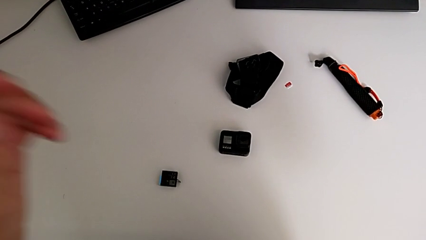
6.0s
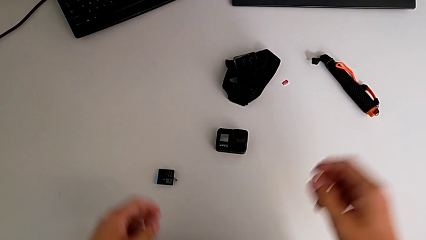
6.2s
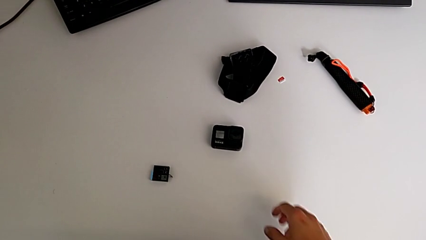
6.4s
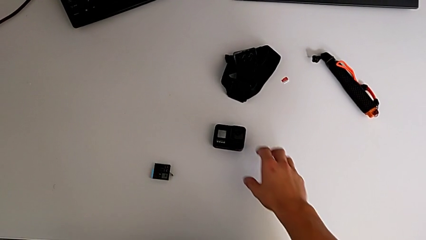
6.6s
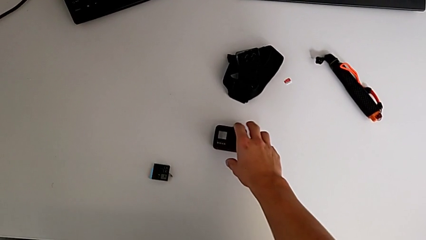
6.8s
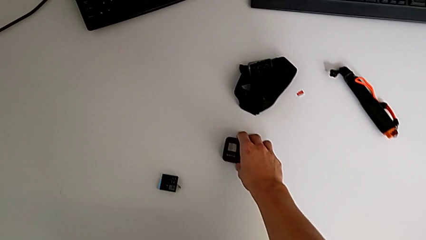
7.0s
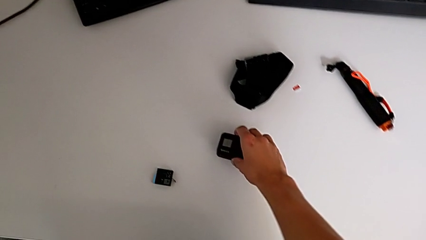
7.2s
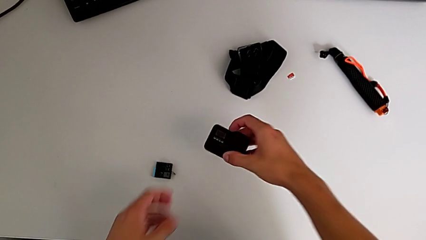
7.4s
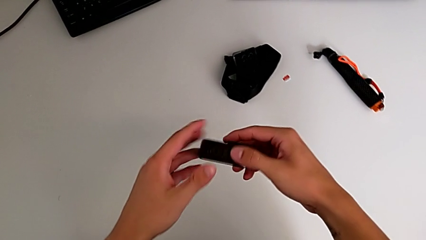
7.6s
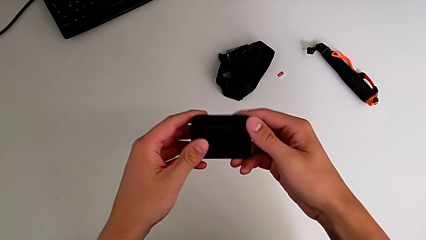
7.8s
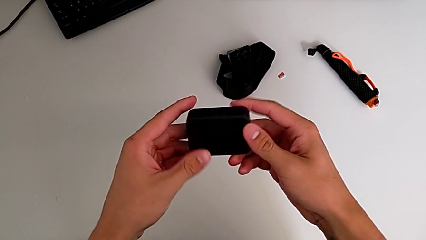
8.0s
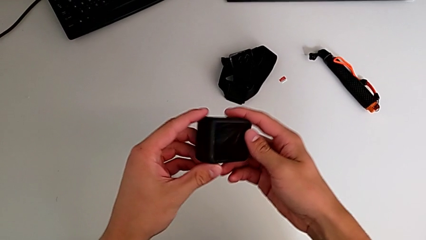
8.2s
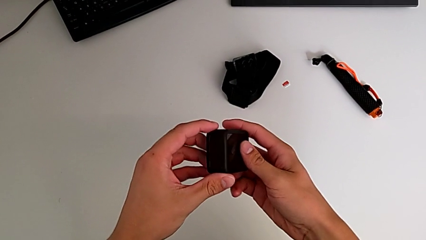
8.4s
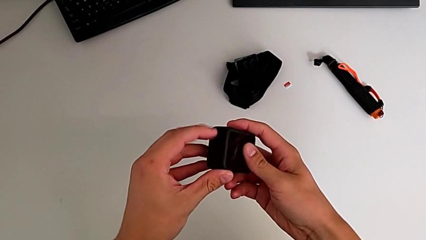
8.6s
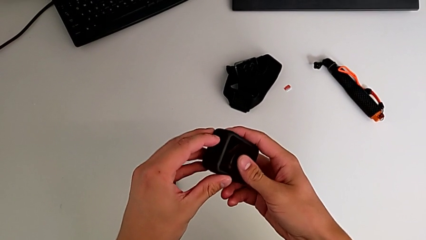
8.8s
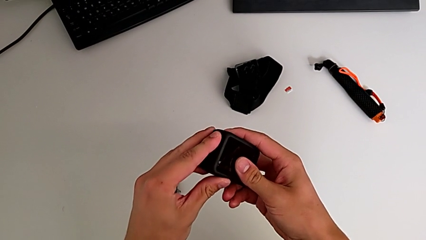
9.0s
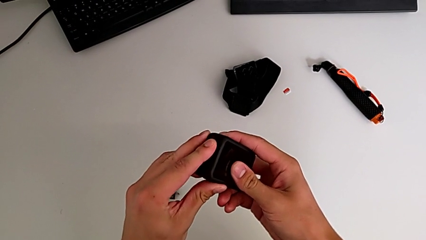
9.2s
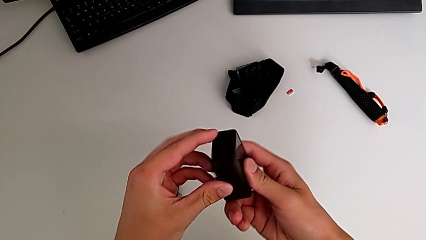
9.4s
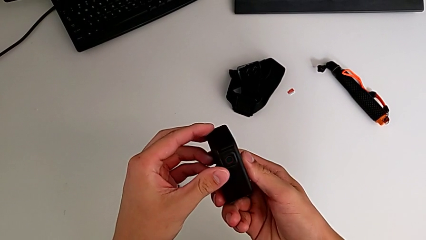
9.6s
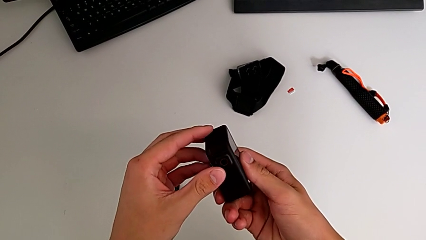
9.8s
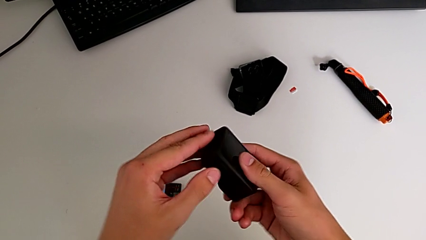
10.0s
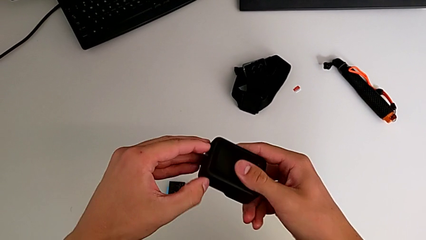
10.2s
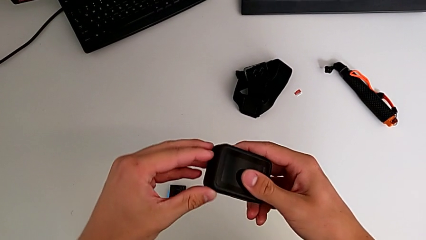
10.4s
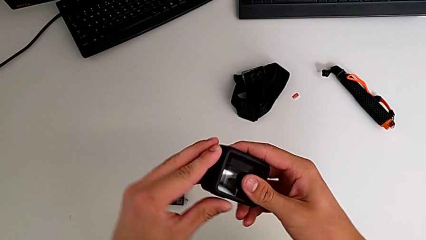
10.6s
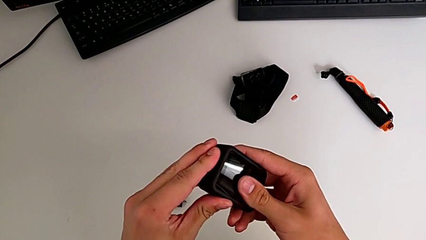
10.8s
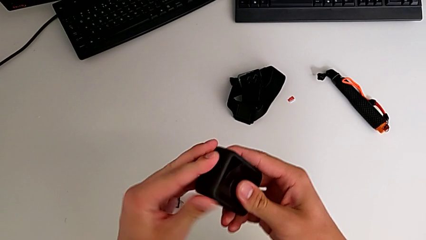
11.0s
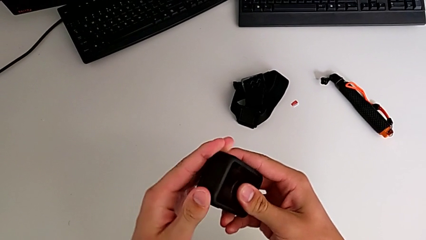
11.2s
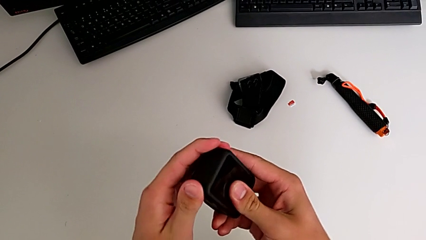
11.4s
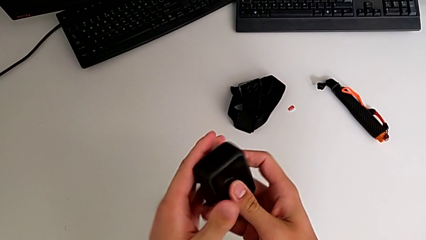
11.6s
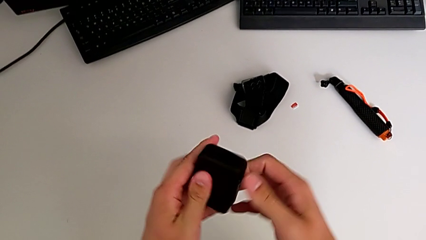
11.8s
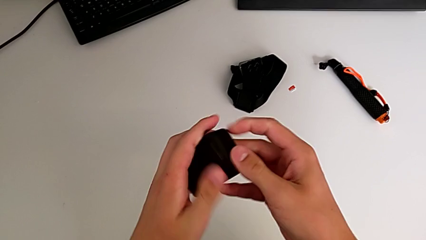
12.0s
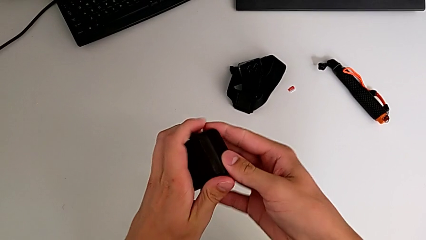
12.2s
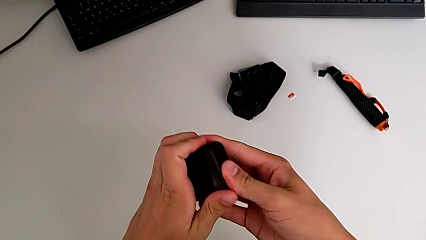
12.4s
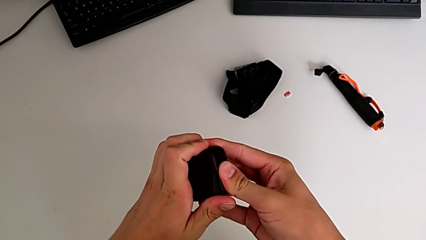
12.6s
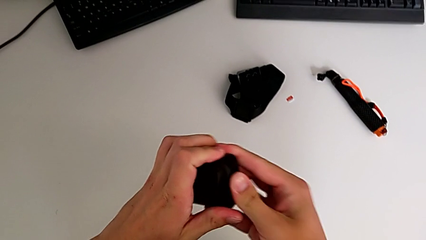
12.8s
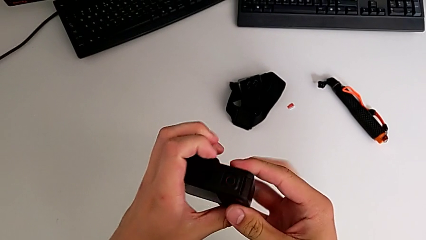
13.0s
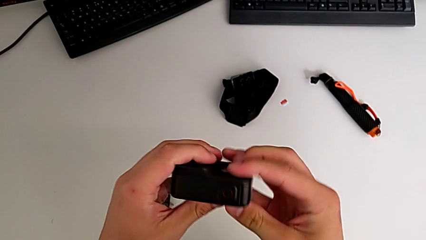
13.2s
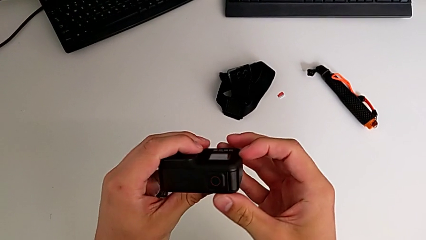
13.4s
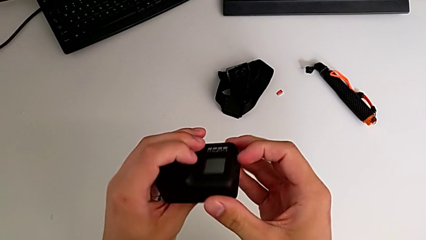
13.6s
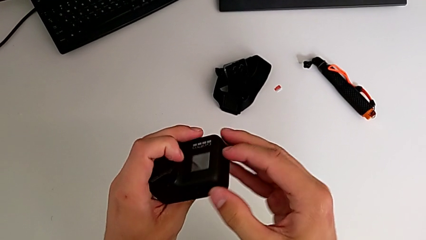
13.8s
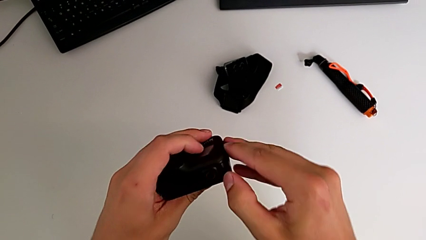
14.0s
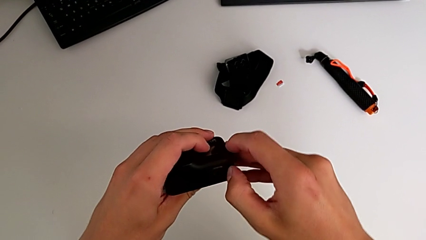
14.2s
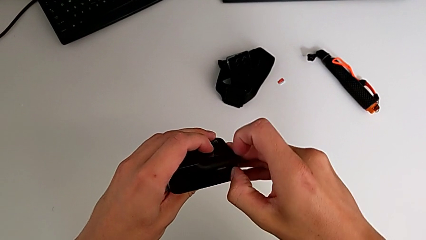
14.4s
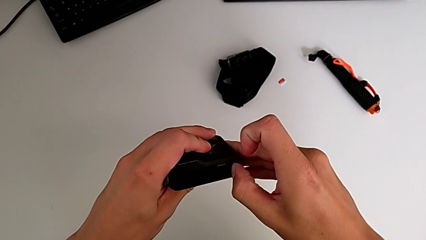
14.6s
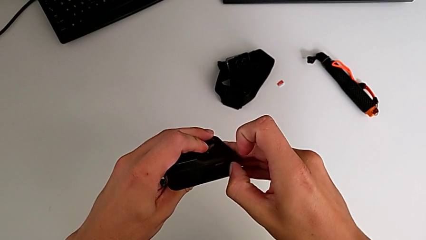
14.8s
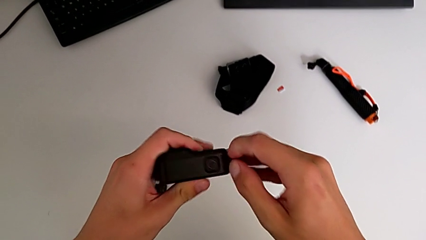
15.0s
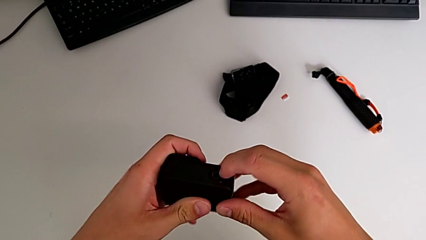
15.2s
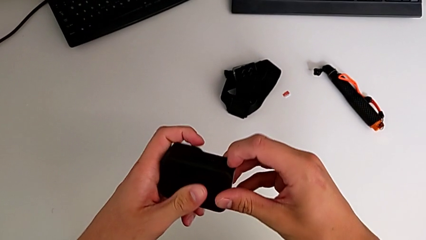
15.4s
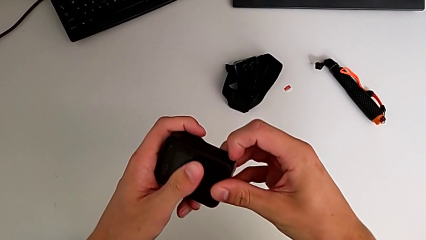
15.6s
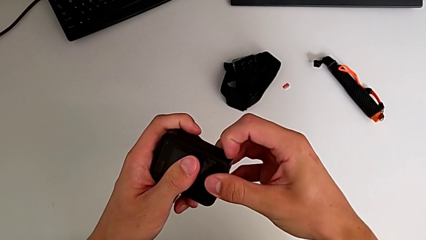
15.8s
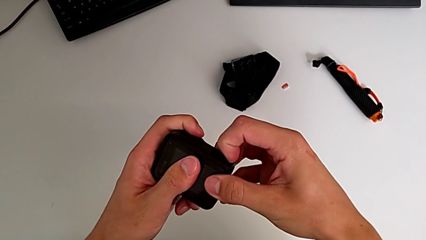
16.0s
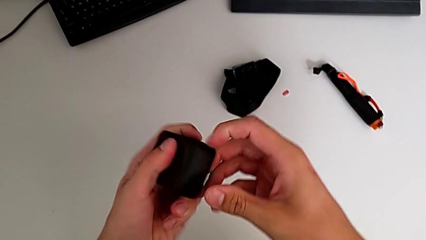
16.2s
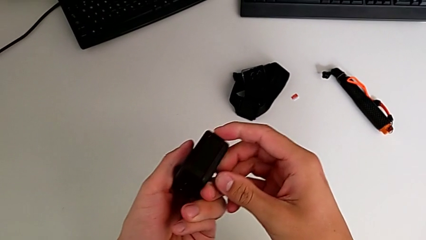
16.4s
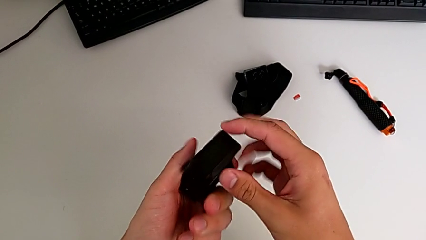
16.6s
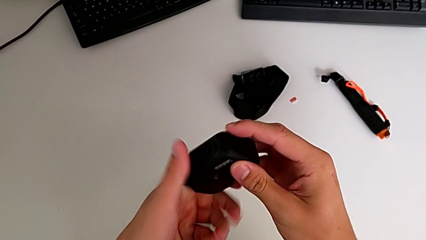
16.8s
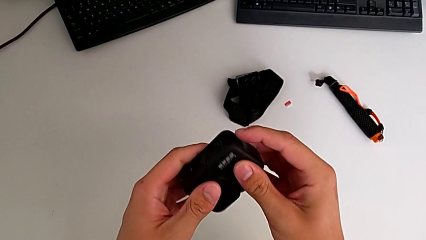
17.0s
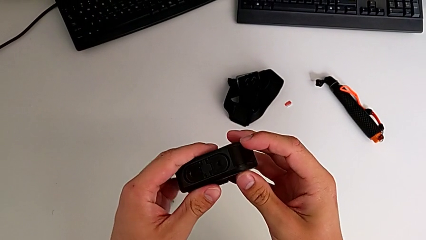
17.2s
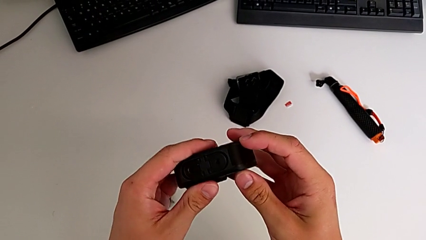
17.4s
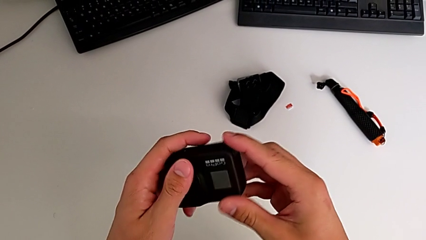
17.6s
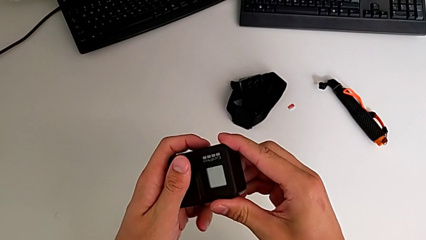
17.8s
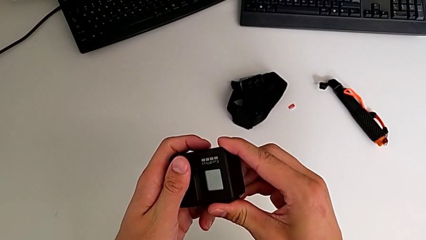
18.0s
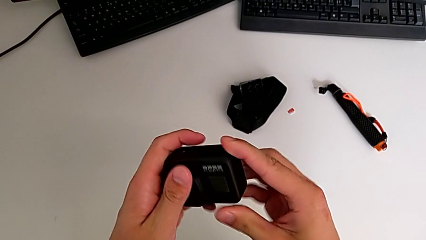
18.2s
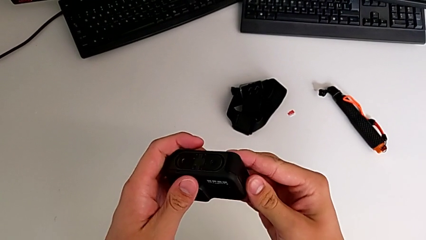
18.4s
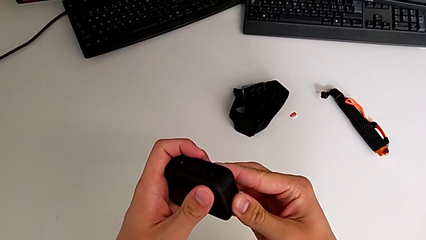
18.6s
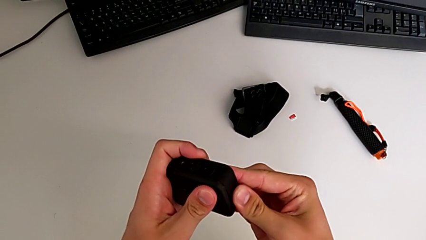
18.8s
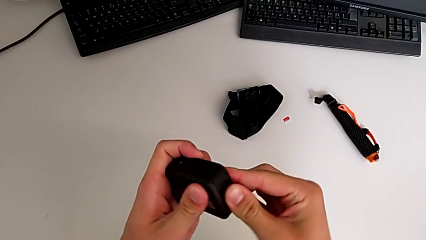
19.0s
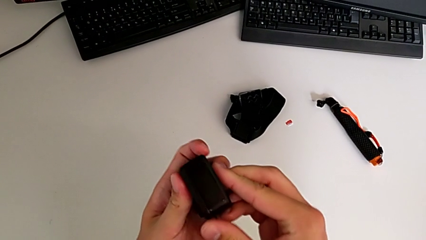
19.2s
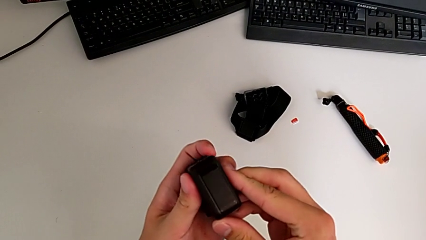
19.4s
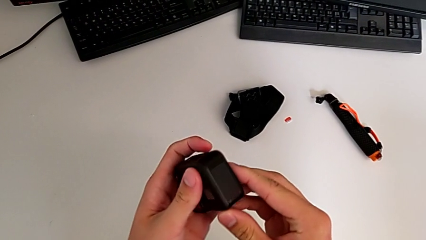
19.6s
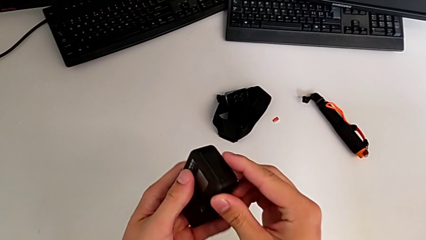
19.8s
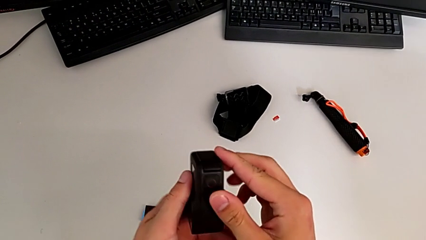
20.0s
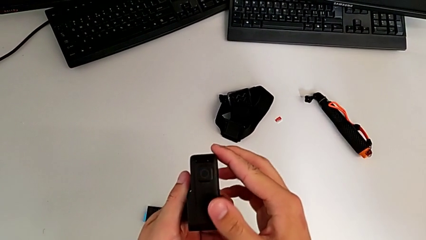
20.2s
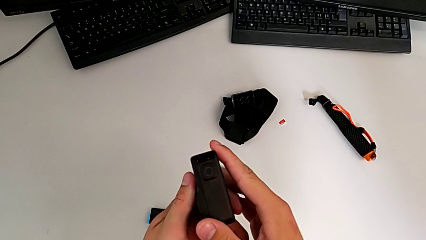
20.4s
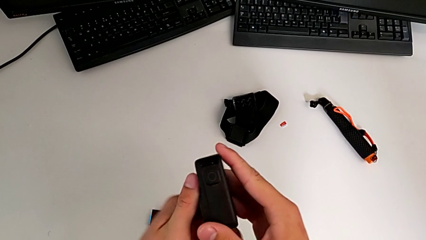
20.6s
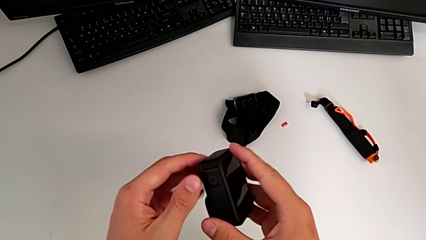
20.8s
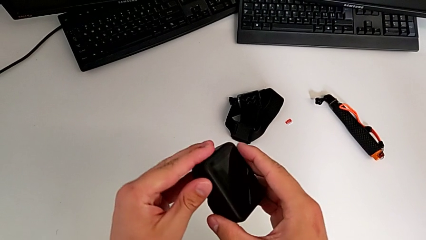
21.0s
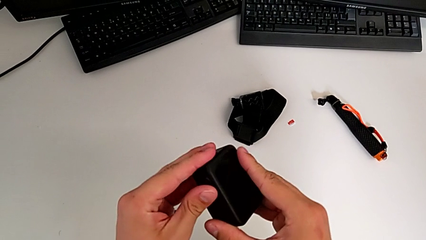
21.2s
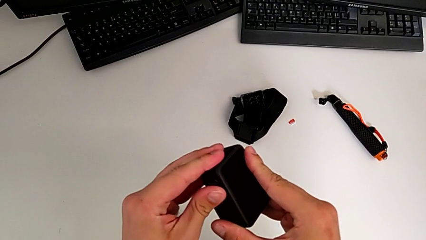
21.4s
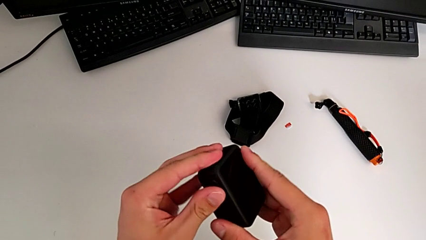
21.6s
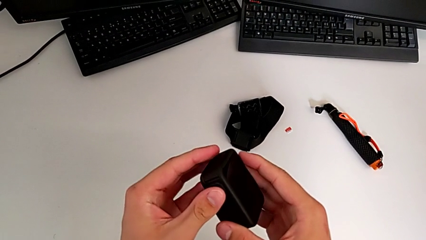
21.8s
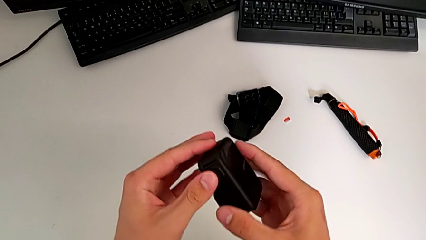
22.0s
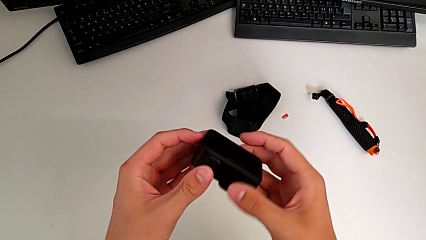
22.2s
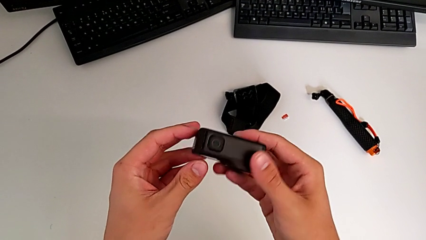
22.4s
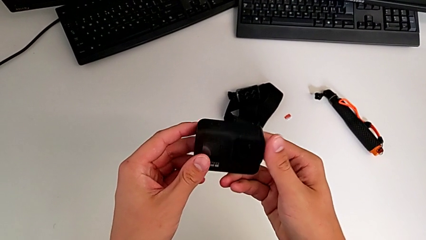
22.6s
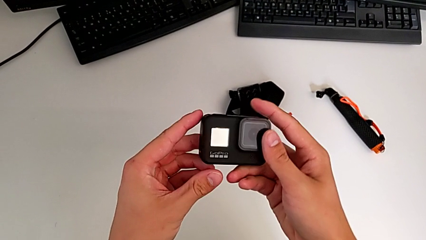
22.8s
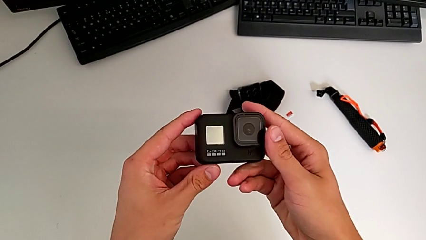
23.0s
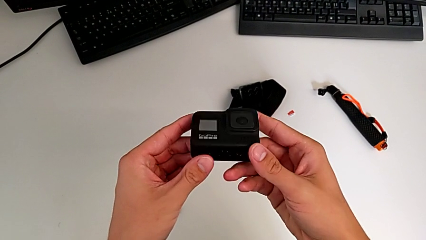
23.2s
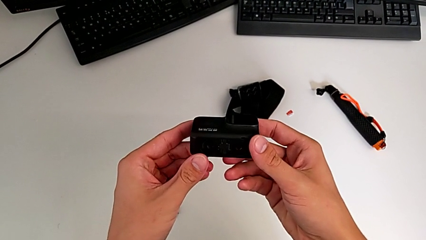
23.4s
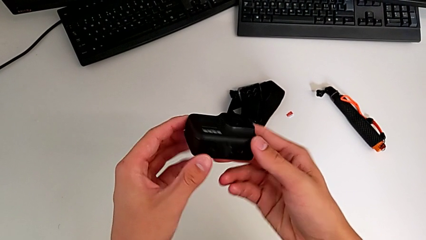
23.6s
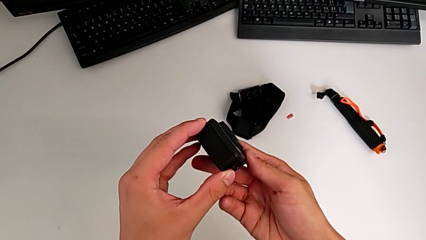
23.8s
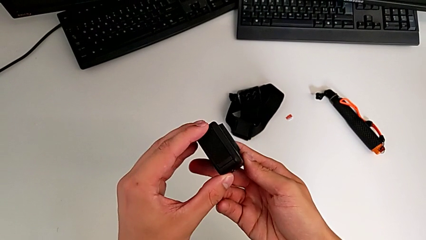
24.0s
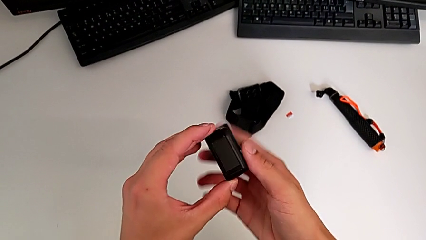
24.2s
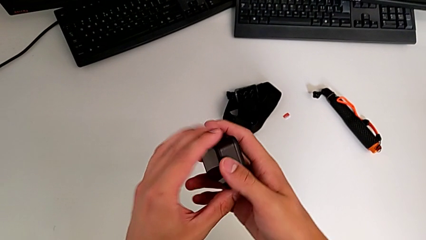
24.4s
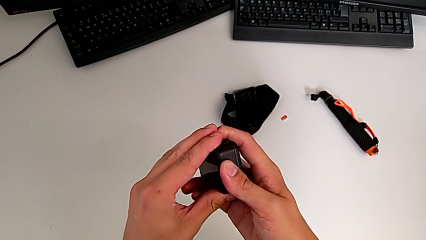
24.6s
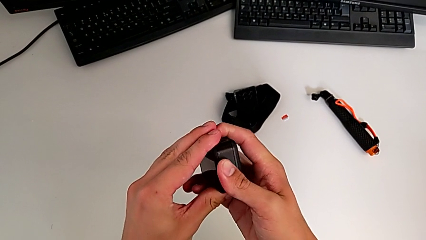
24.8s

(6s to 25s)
The camera wearer is exchanging the old battery of the GoPro for a new one. They grab the GoPro, lift it, inspect it, flip it, press it, inspect it, press it and flip it.
